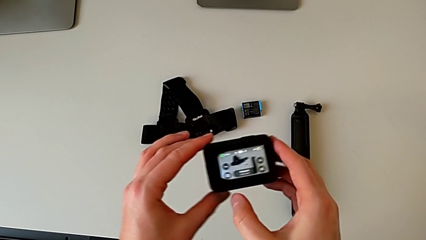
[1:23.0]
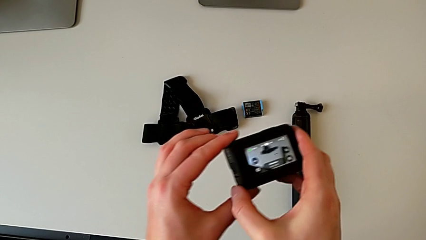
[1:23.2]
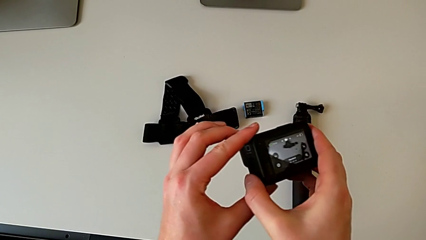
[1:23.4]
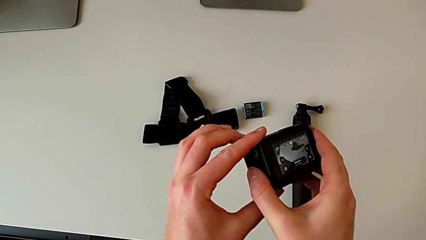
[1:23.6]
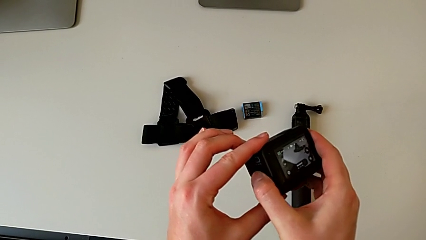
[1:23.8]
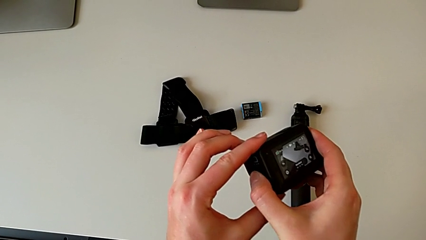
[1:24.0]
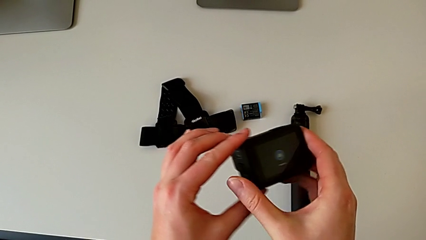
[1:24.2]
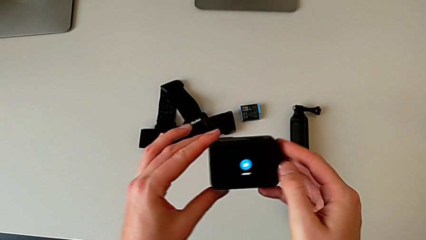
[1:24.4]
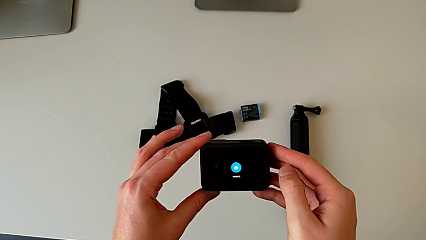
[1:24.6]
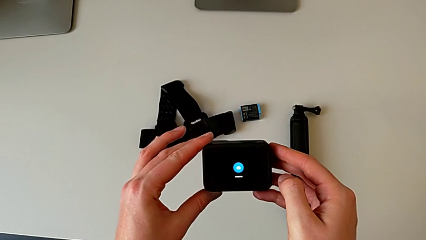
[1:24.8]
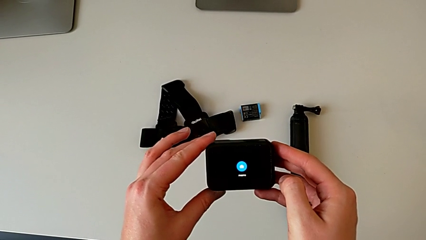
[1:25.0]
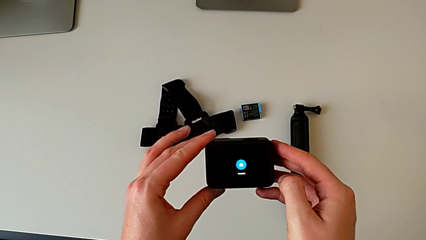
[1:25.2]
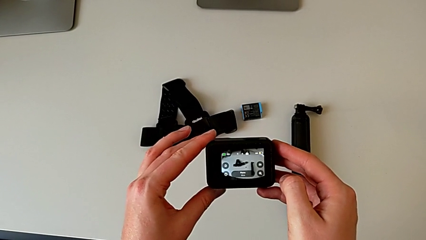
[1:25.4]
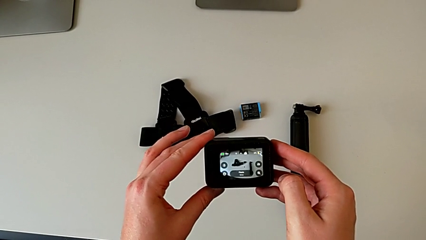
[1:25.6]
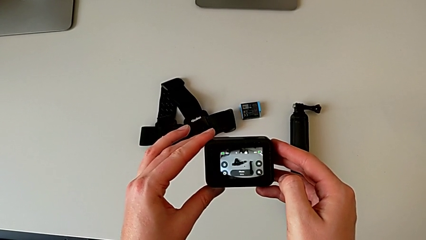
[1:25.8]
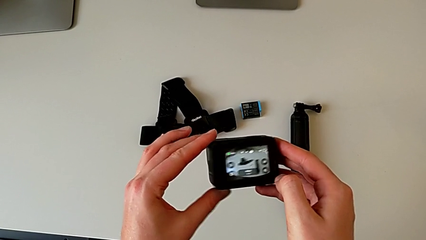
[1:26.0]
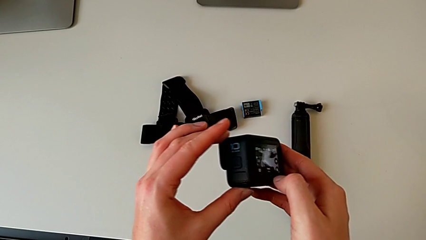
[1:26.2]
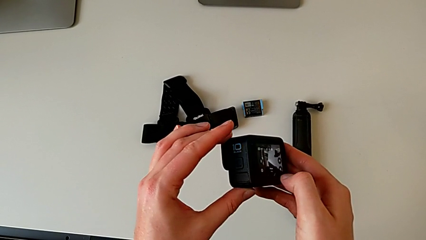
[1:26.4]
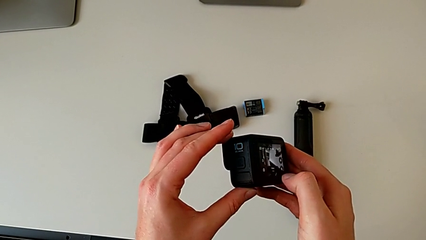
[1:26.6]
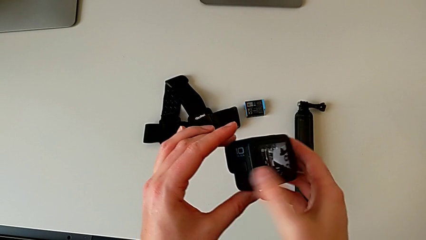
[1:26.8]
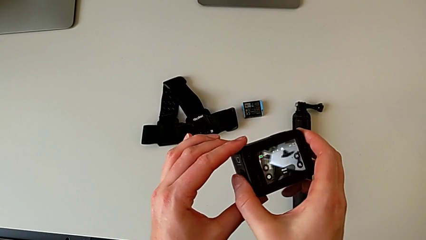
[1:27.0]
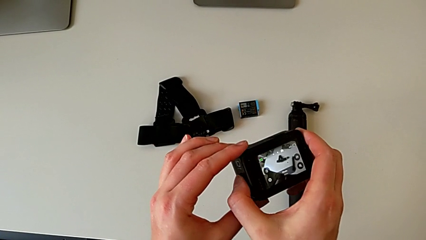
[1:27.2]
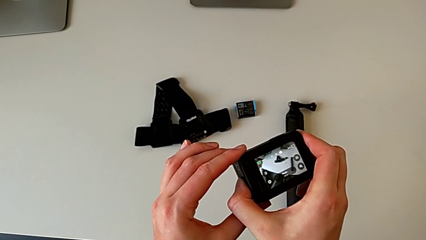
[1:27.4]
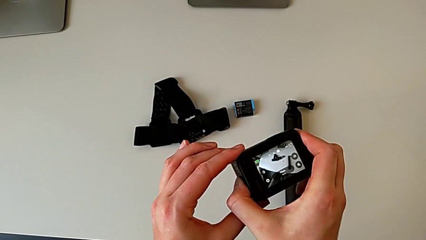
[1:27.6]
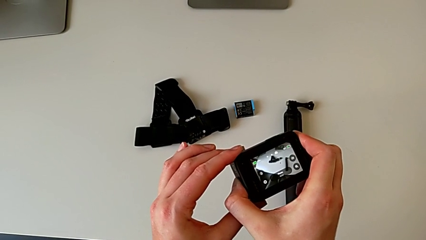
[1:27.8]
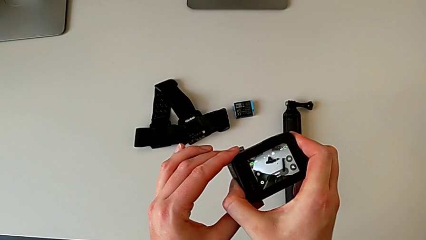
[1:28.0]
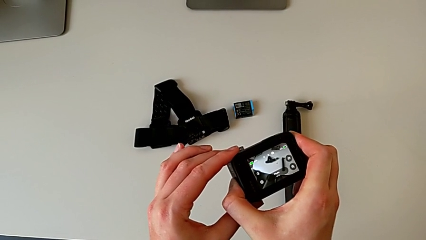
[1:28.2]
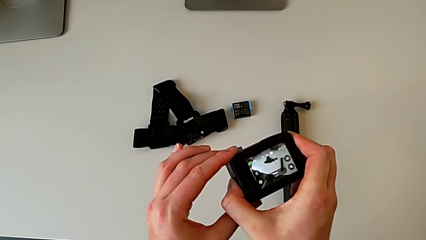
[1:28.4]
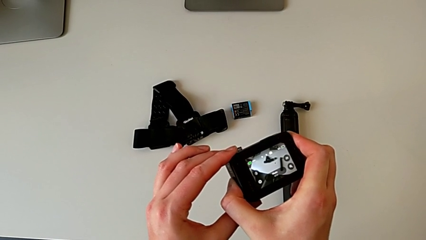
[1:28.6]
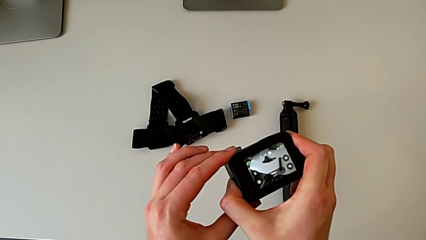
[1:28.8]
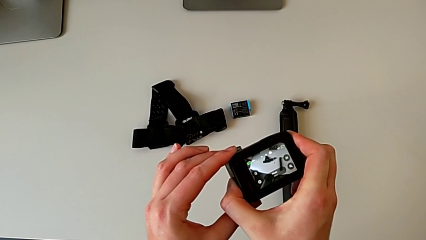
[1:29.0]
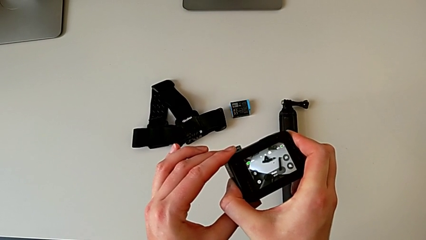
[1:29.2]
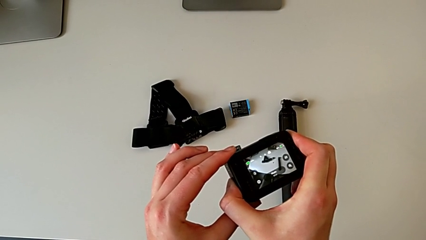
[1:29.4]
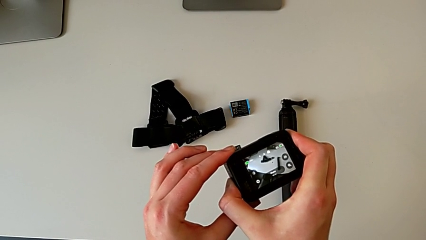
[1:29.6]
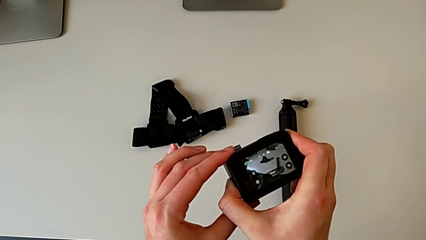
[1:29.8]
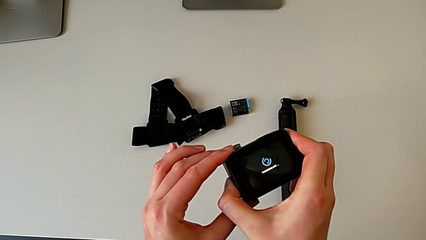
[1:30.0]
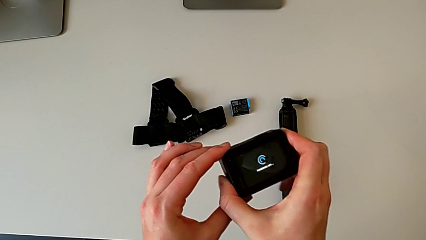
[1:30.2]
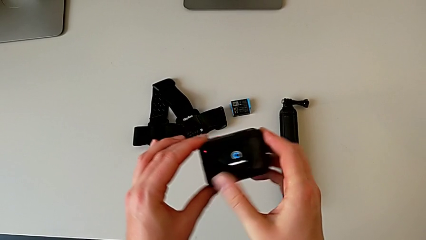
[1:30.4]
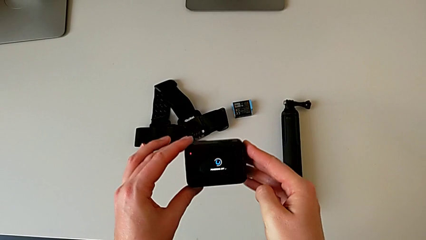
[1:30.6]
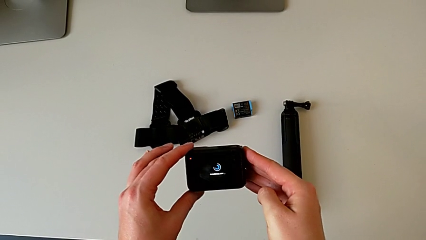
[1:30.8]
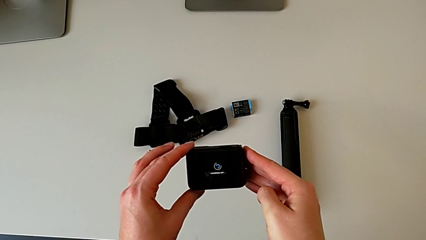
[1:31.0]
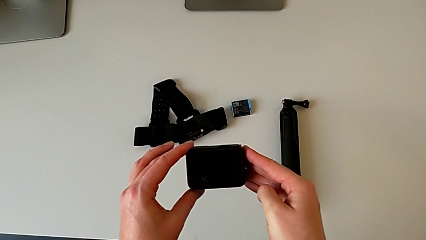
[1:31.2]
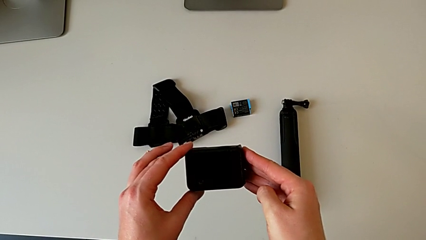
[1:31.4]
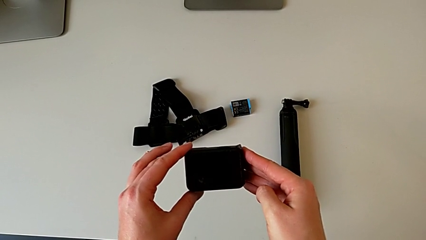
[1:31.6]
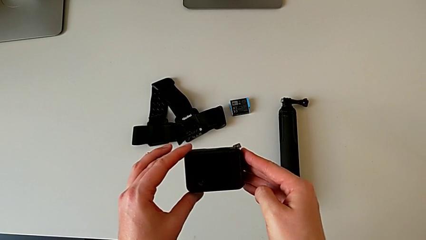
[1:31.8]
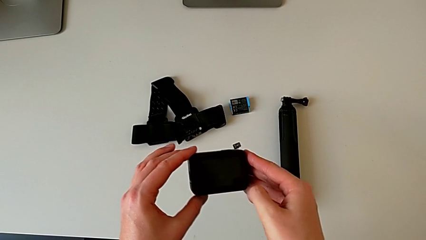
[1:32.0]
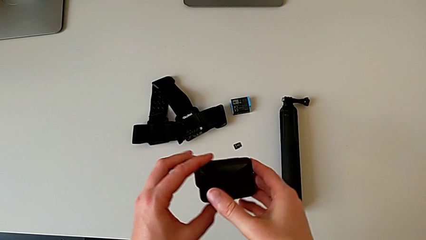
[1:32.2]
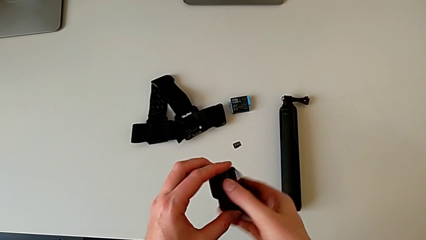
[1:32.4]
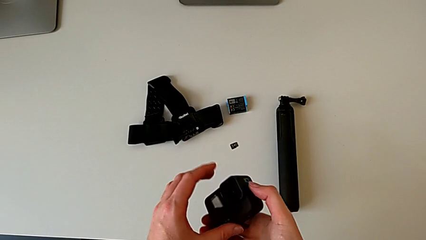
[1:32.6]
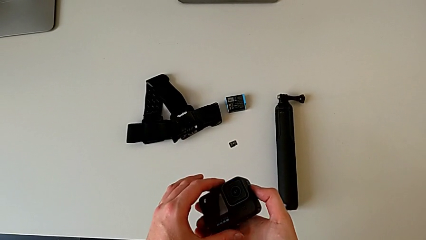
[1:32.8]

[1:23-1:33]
The camera wearer turns off their GoPro. They press the button twice.

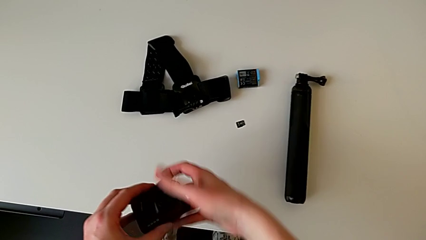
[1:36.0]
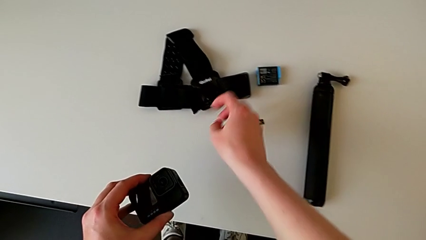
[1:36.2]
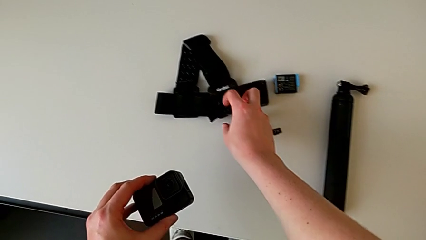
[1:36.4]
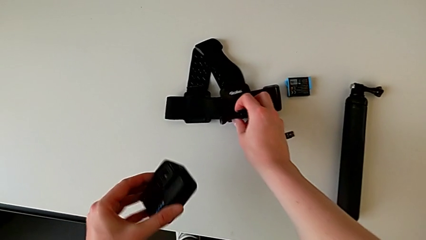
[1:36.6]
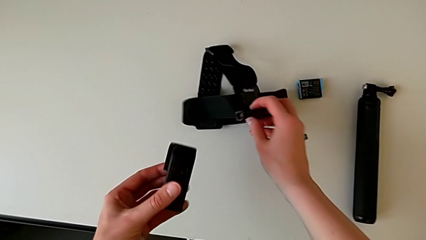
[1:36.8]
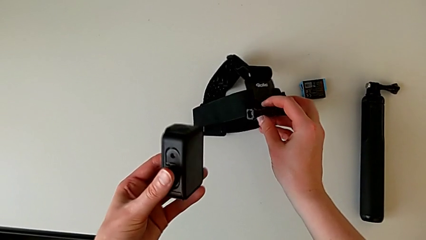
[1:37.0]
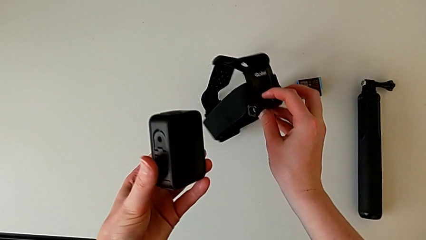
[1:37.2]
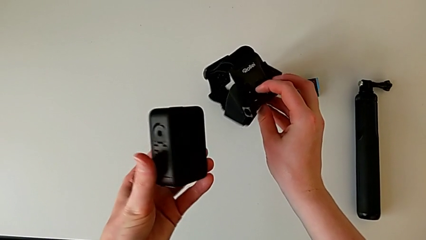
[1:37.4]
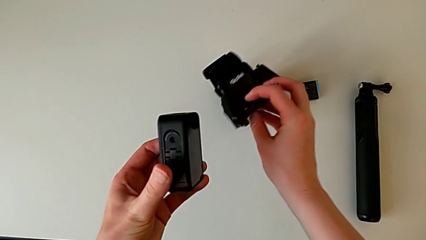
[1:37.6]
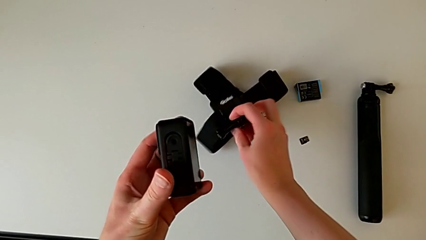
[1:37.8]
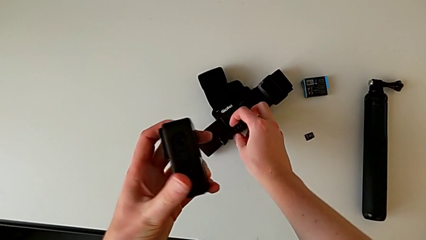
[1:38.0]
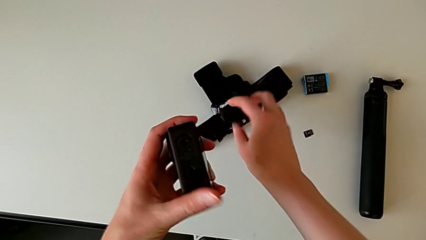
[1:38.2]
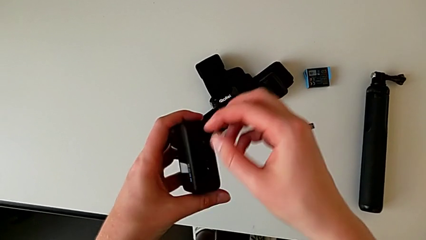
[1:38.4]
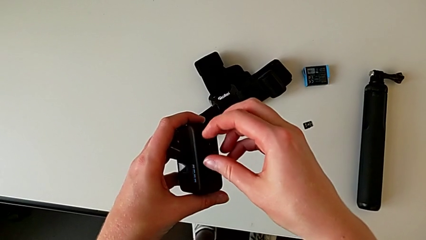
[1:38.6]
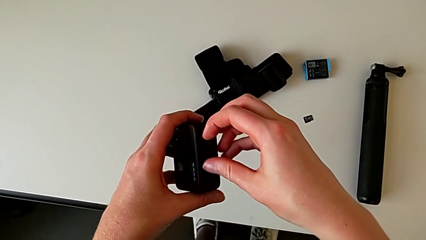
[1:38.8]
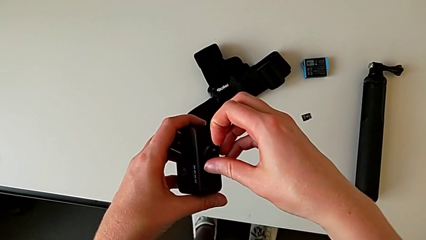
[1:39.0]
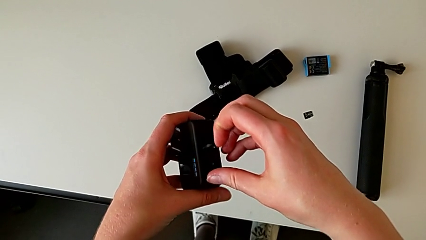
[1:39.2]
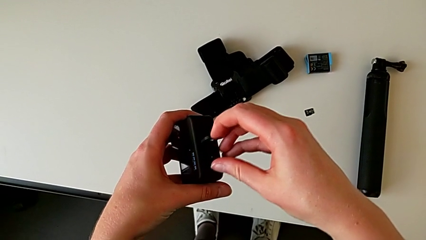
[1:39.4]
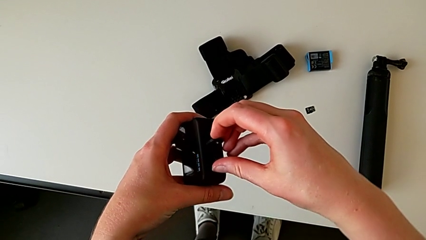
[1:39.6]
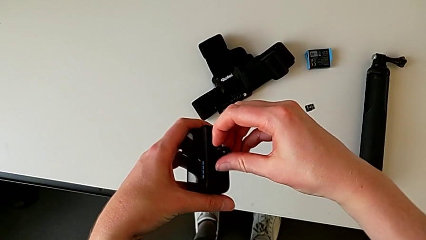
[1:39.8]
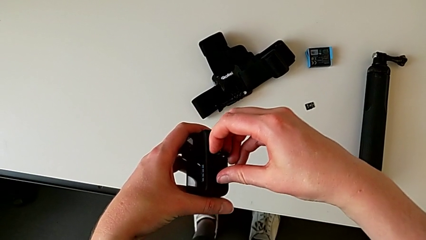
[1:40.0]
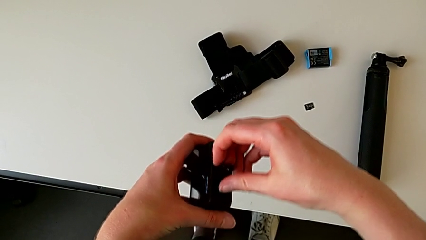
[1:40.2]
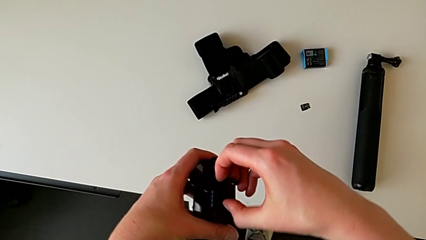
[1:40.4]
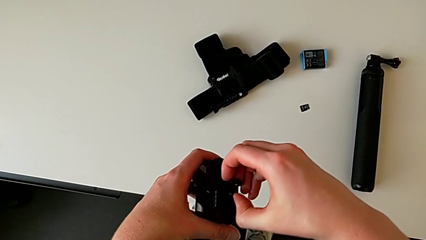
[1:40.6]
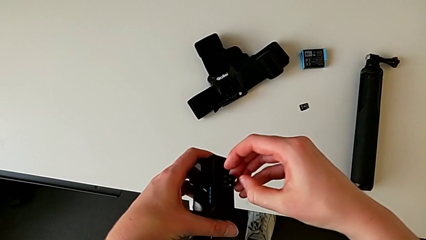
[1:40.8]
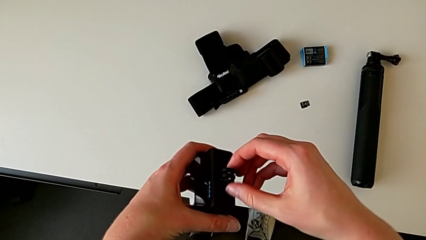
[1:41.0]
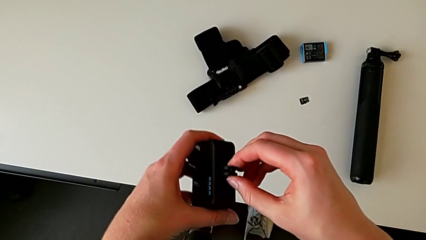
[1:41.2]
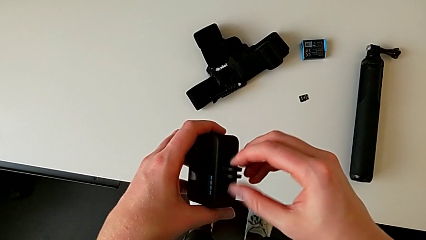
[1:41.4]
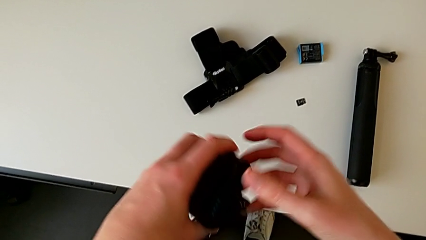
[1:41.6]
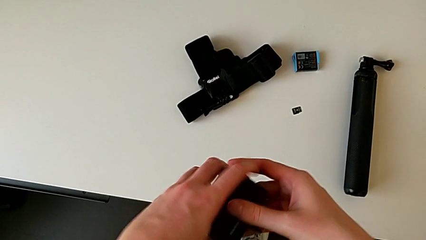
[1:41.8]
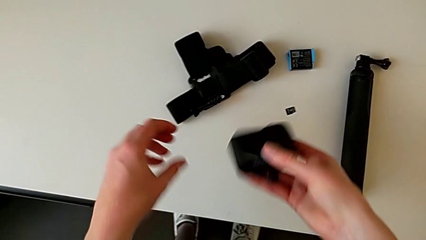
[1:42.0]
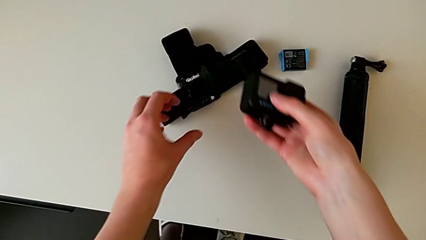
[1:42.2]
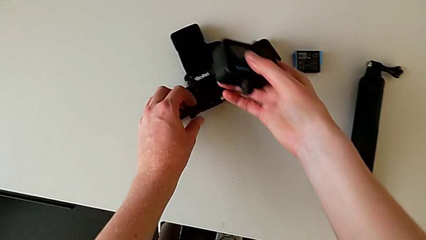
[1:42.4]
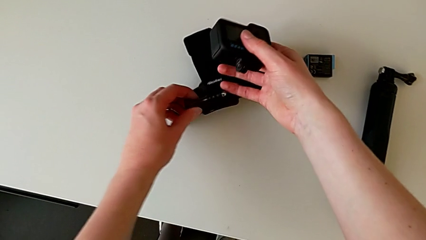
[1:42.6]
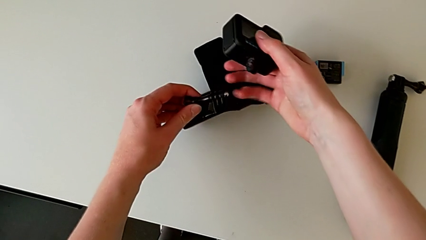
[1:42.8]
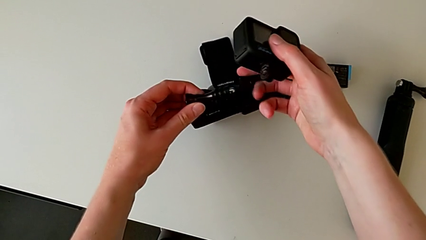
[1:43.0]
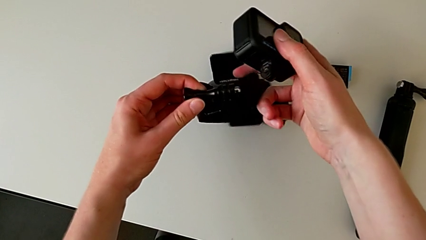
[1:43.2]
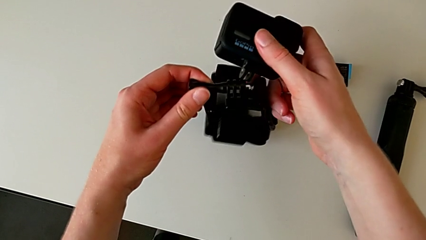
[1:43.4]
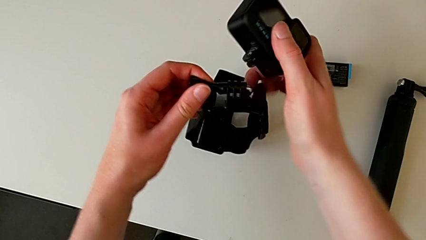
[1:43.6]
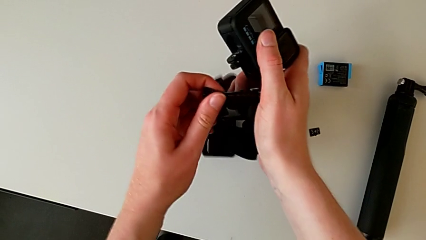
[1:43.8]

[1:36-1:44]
The camera wearer is assembling the GoPro onto the strap. They grab the strap, lift it, drop it, open the GoPro, grab the strap and lift it.
